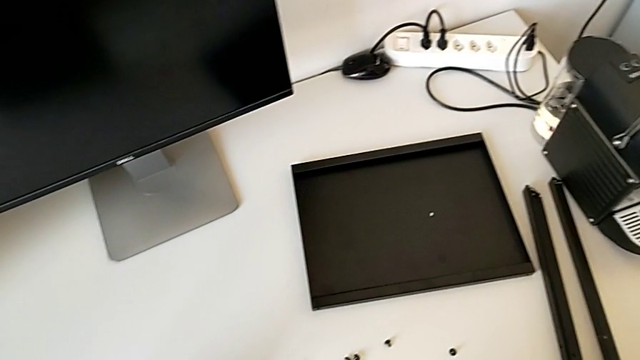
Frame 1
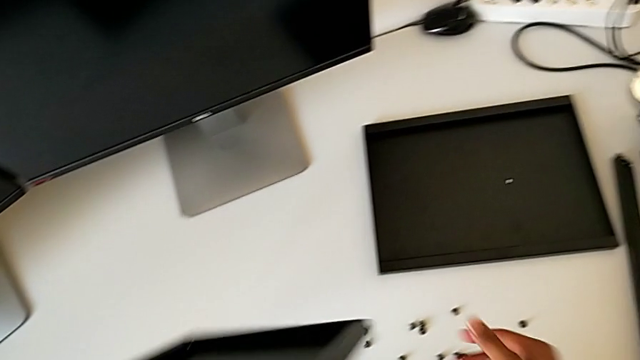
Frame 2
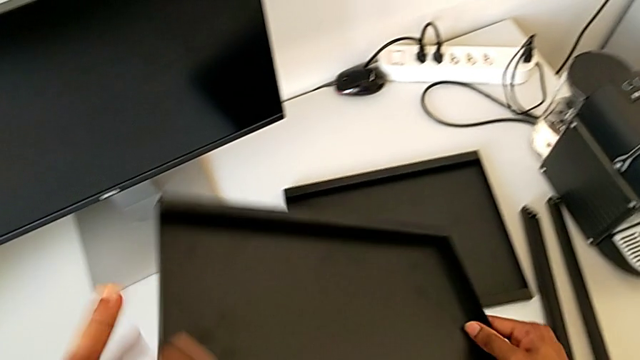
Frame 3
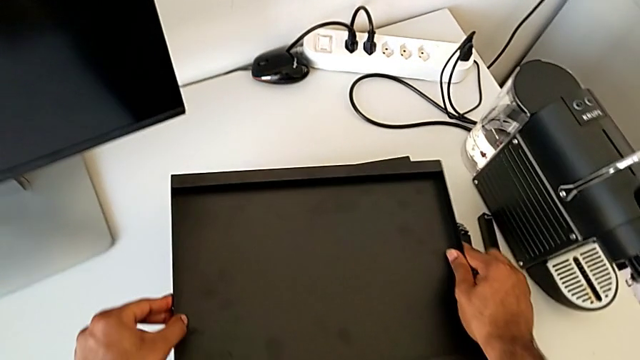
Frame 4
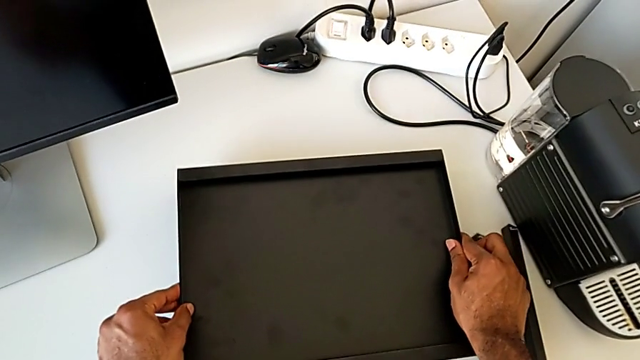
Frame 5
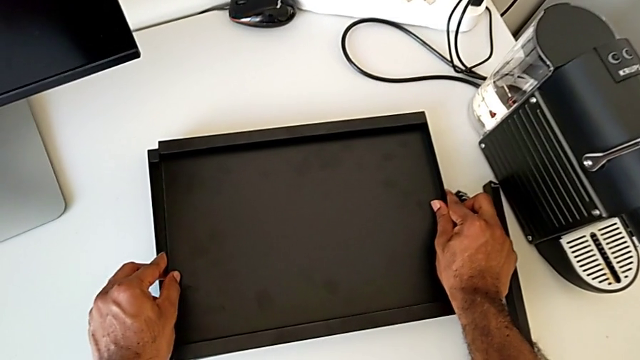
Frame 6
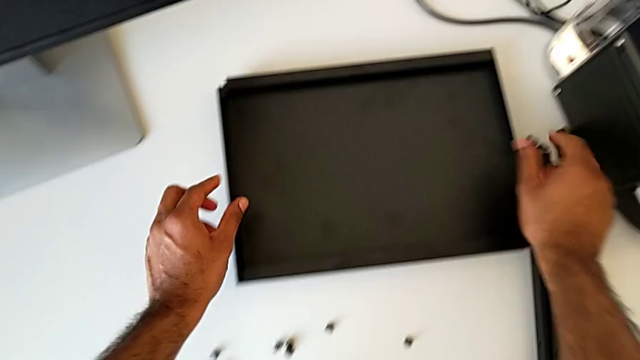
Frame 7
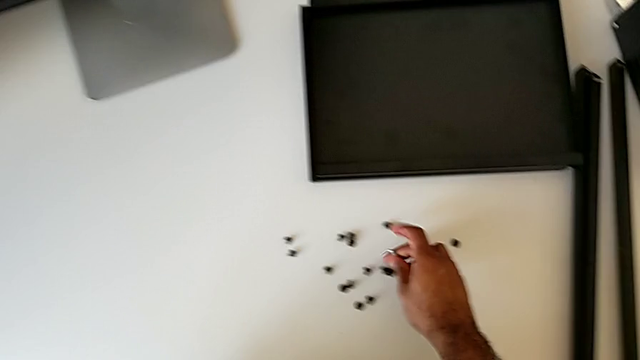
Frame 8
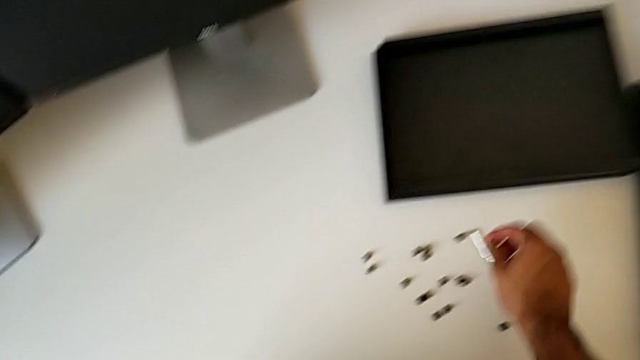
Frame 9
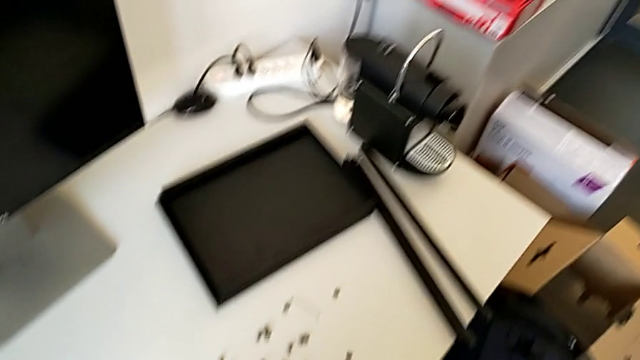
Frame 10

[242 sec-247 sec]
The camera wearer is unscrewing the fourth leg of the shelf. They place the top tray and place the Allen wrench.
